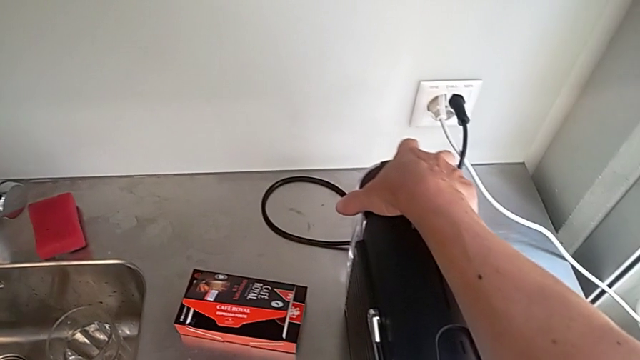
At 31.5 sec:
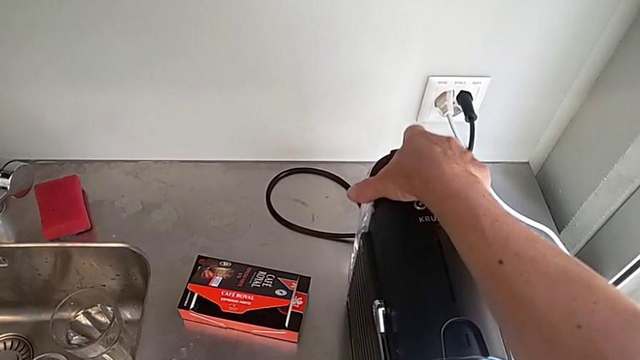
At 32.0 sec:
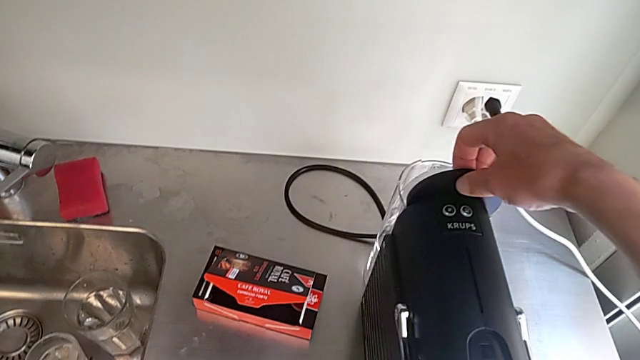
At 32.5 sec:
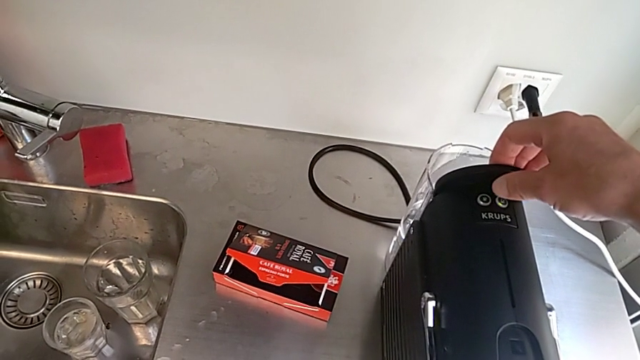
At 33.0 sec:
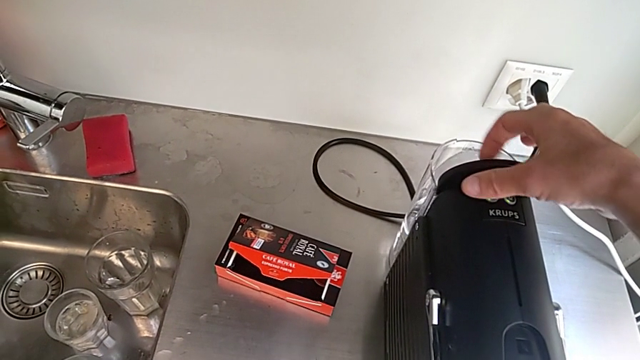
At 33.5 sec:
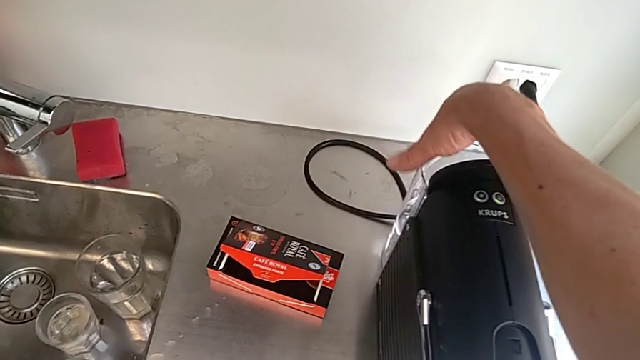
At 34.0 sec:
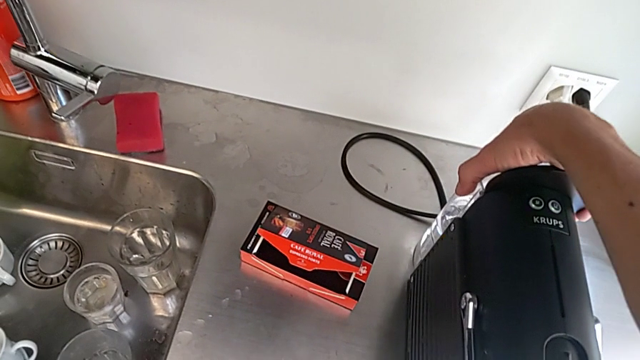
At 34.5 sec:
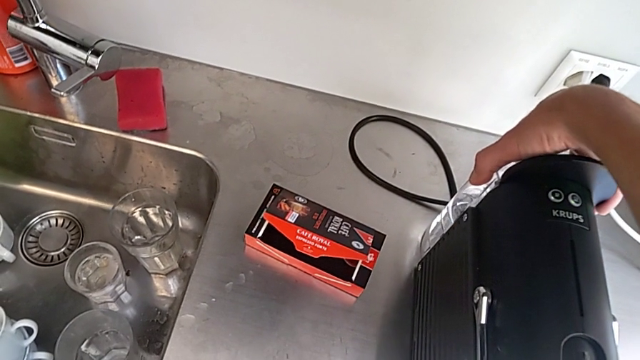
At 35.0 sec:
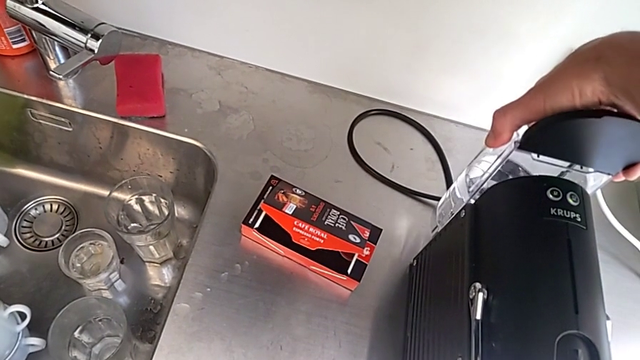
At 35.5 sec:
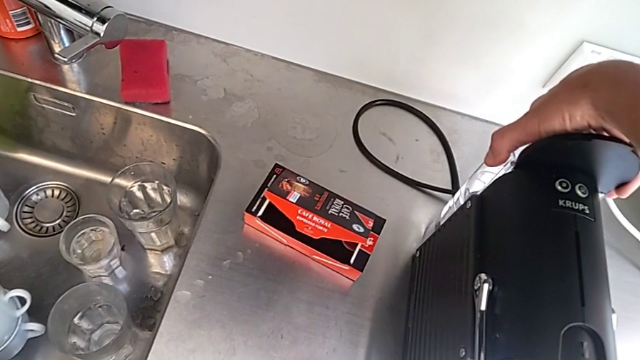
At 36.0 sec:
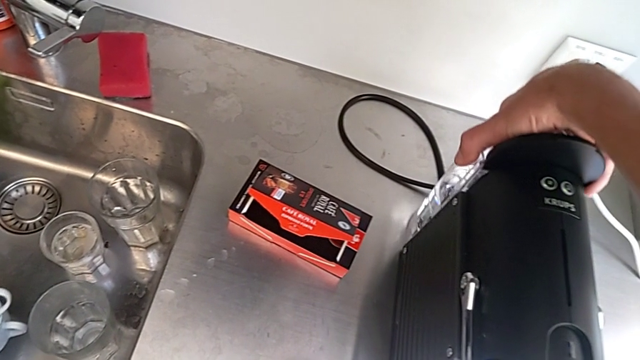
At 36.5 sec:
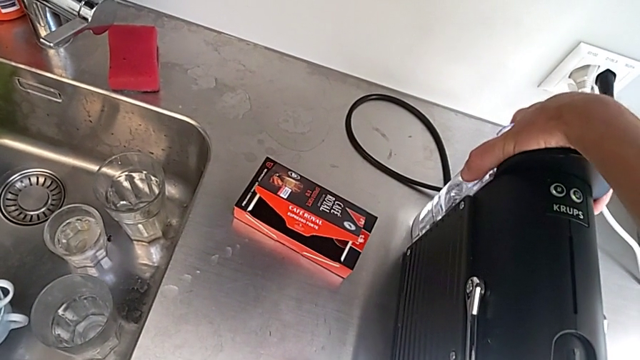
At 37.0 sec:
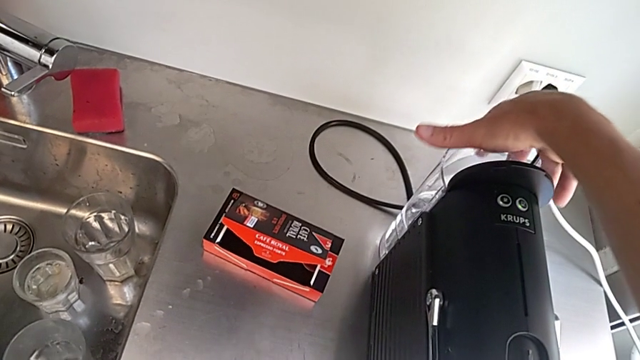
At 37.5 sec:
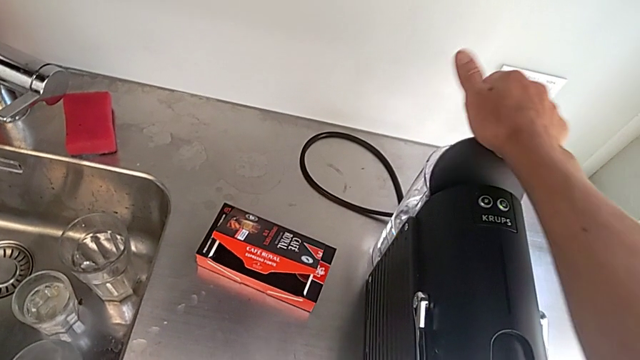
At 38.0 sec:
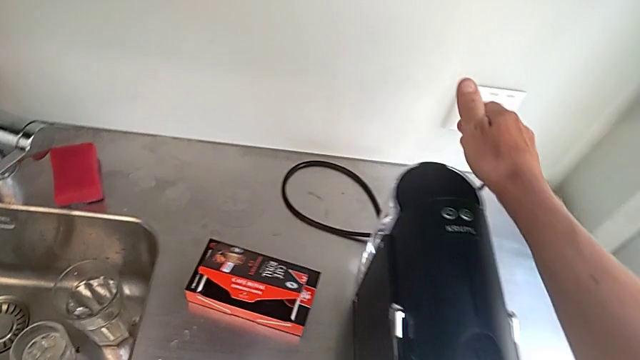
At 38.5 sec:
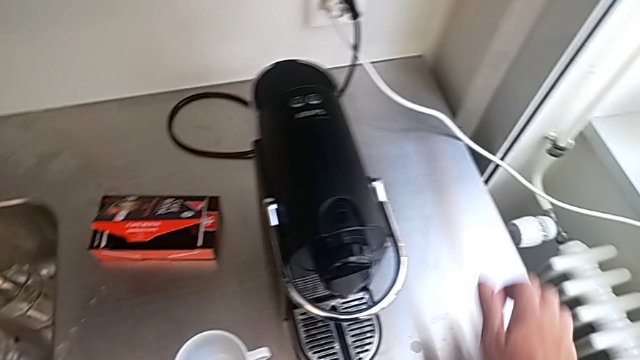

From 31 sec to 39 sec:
The camera wearer is adding water. They open the water container, lift it, insert it and close it, all with the right hand.

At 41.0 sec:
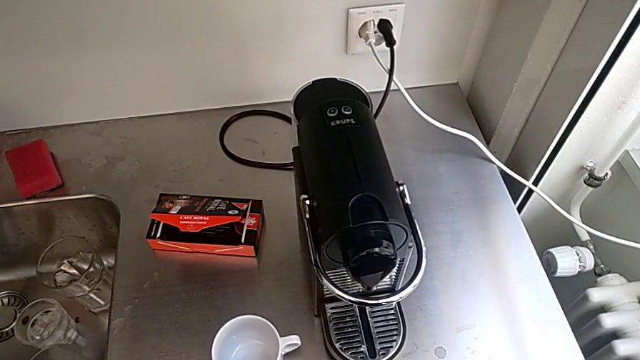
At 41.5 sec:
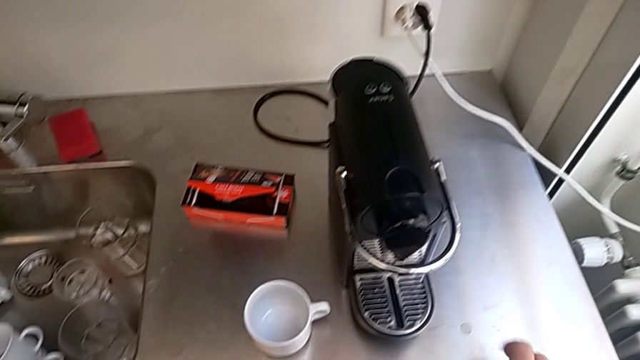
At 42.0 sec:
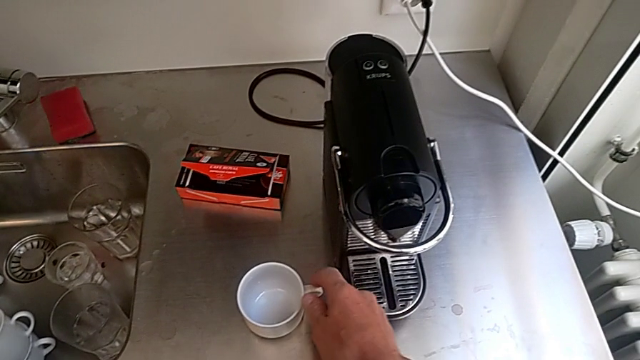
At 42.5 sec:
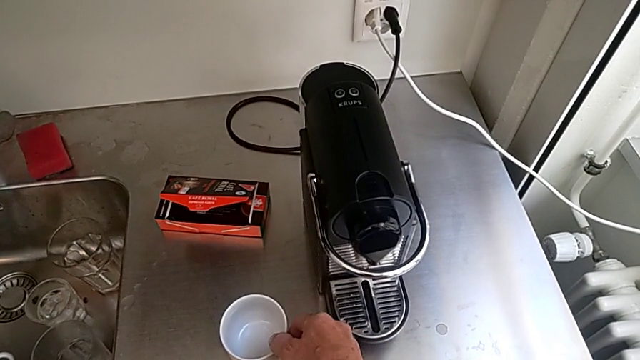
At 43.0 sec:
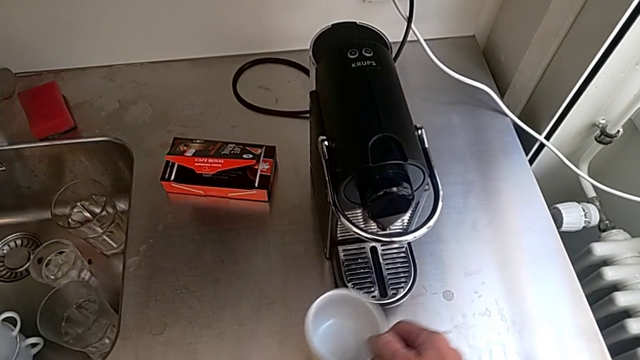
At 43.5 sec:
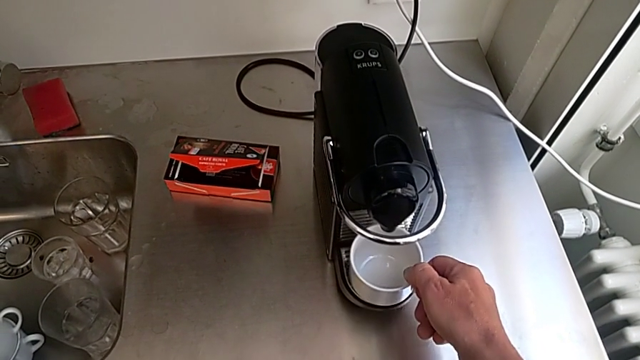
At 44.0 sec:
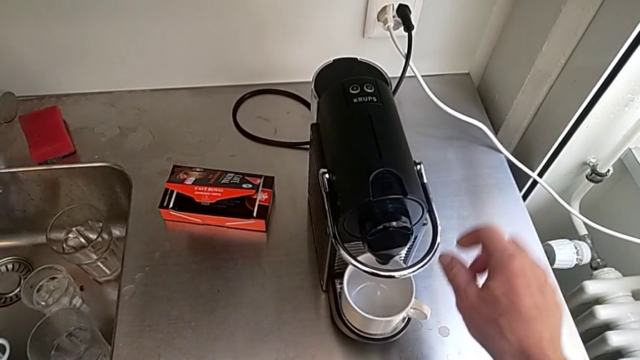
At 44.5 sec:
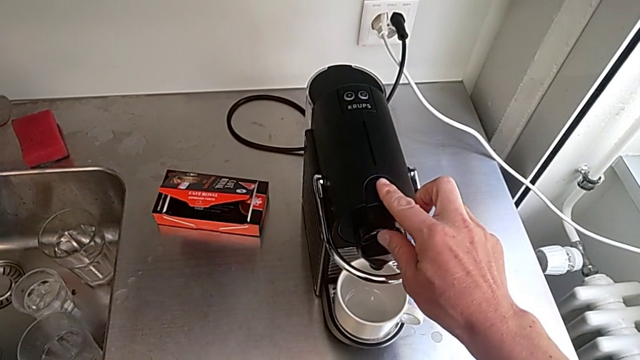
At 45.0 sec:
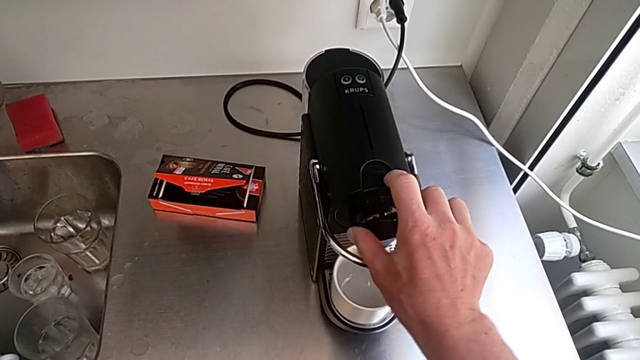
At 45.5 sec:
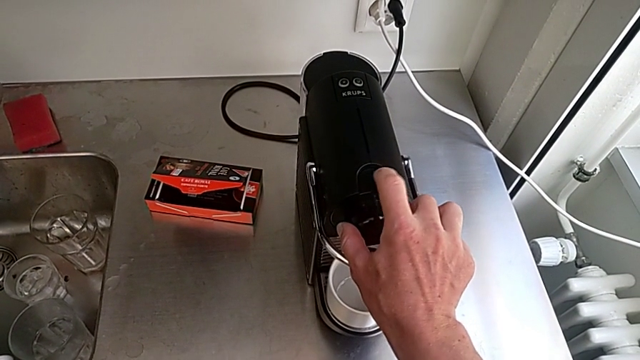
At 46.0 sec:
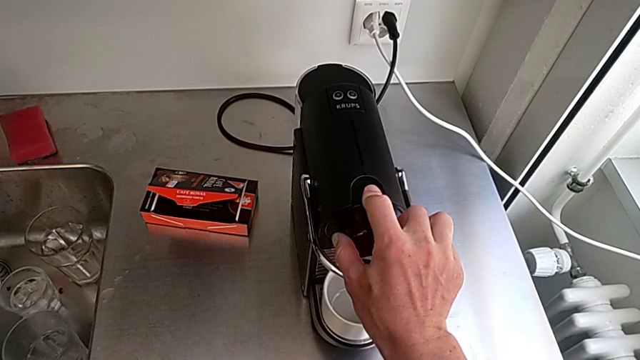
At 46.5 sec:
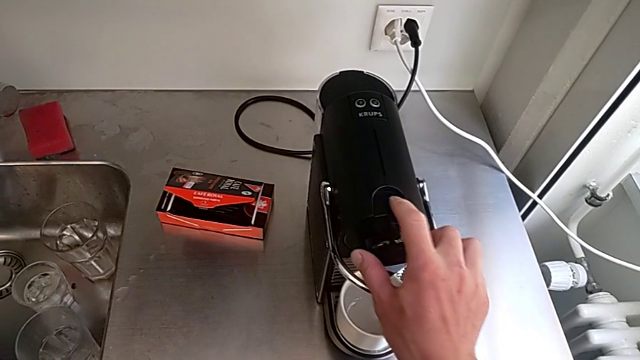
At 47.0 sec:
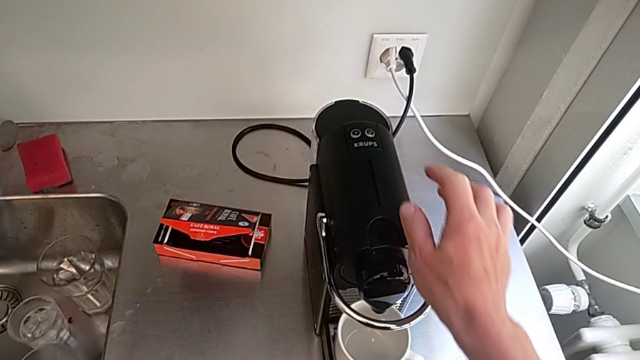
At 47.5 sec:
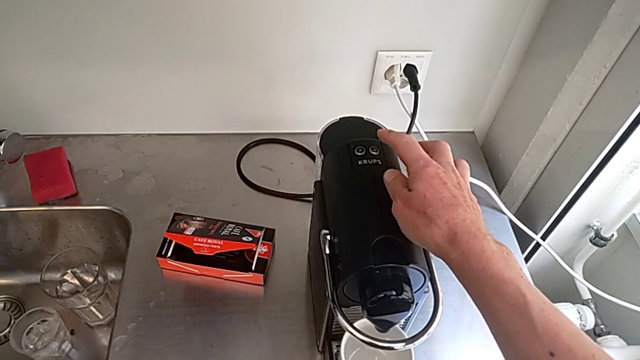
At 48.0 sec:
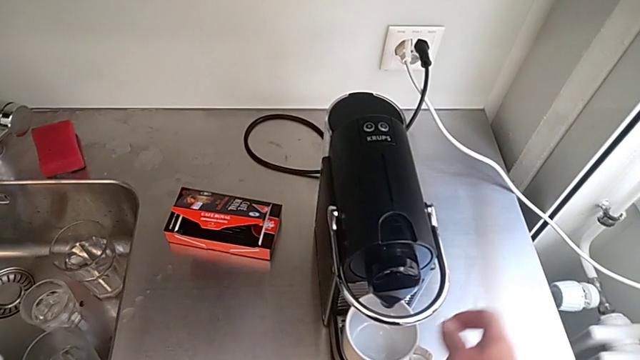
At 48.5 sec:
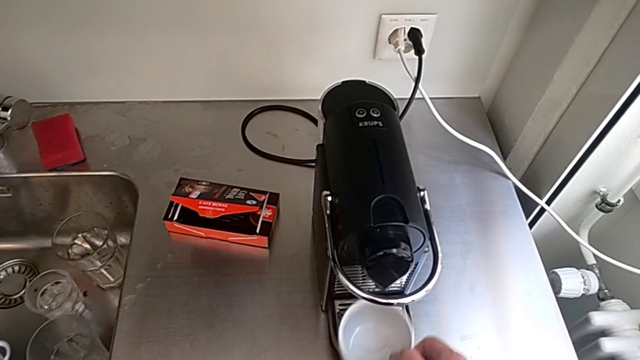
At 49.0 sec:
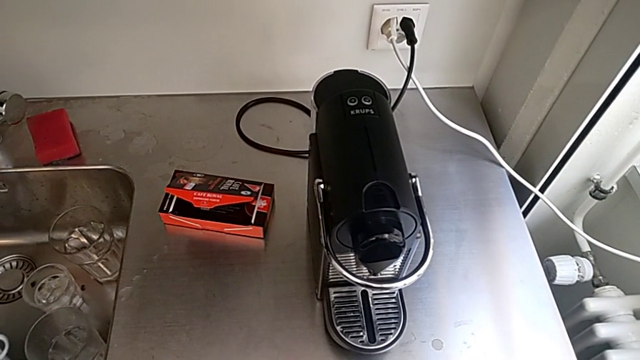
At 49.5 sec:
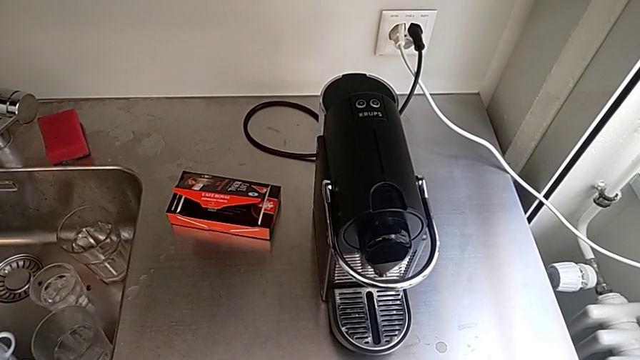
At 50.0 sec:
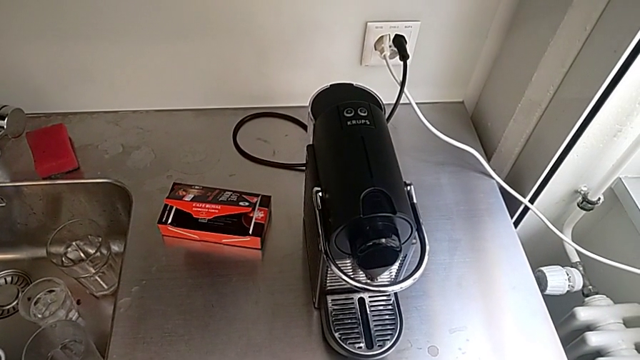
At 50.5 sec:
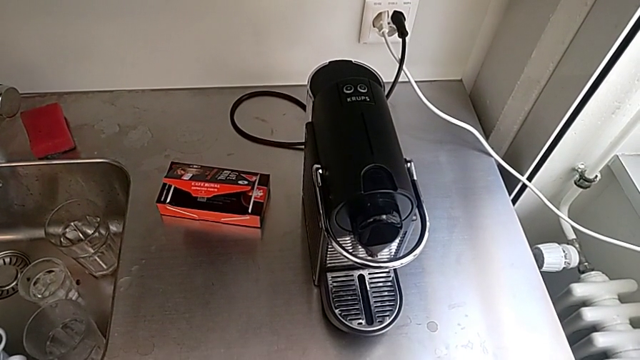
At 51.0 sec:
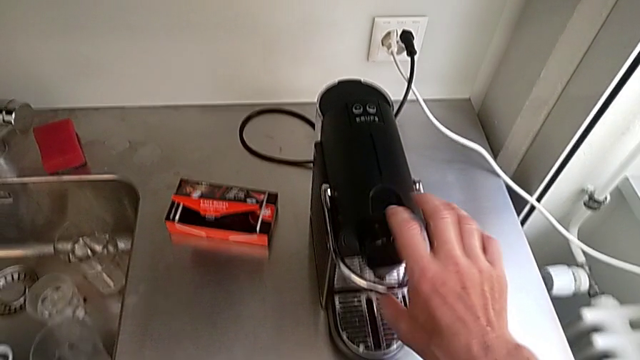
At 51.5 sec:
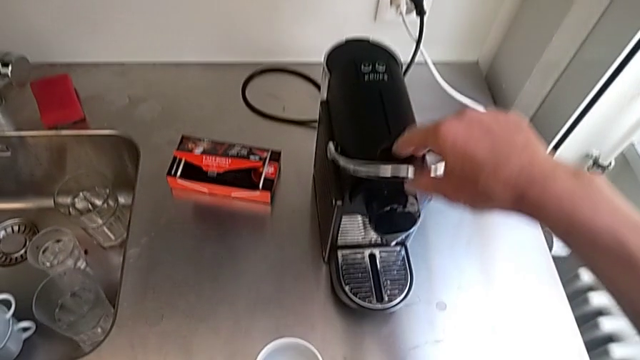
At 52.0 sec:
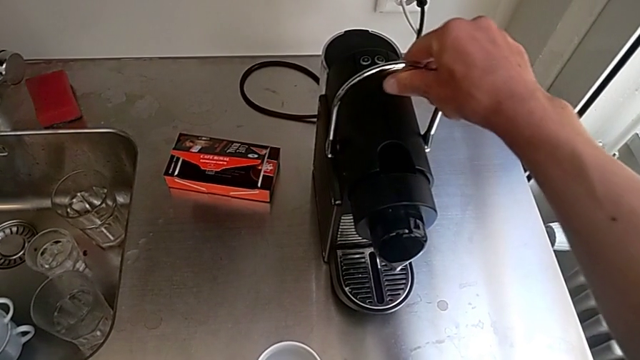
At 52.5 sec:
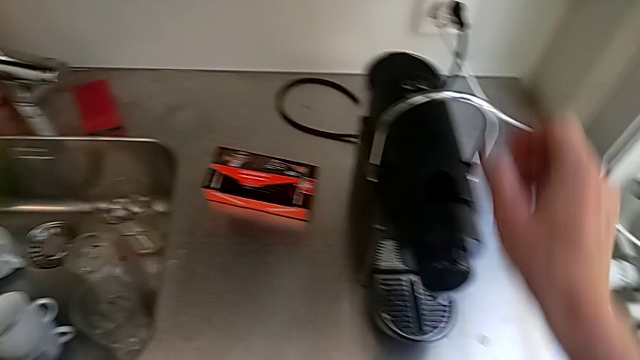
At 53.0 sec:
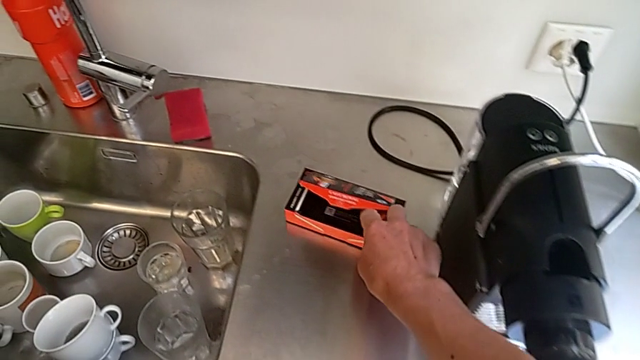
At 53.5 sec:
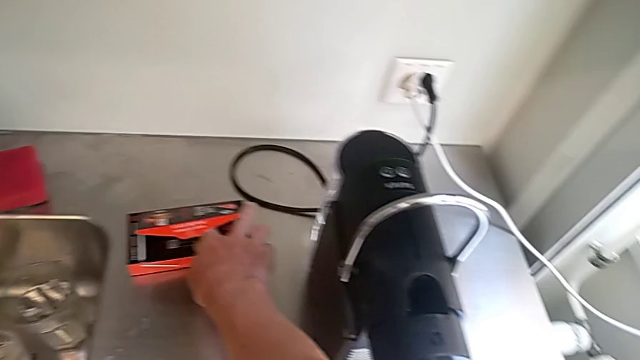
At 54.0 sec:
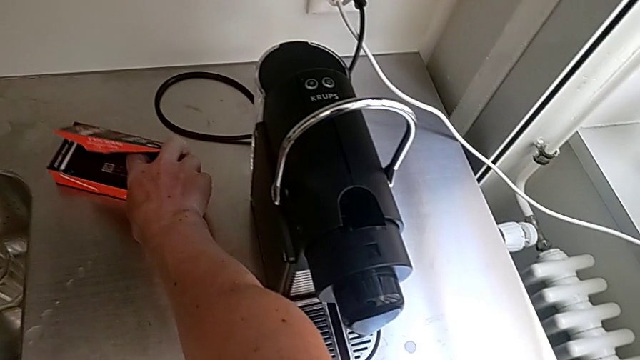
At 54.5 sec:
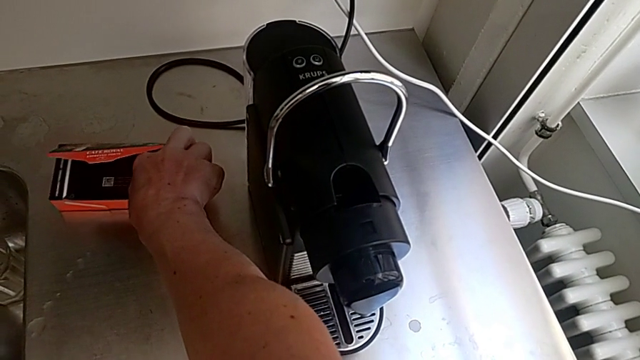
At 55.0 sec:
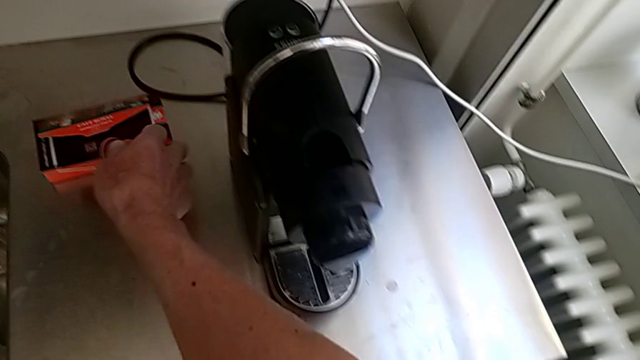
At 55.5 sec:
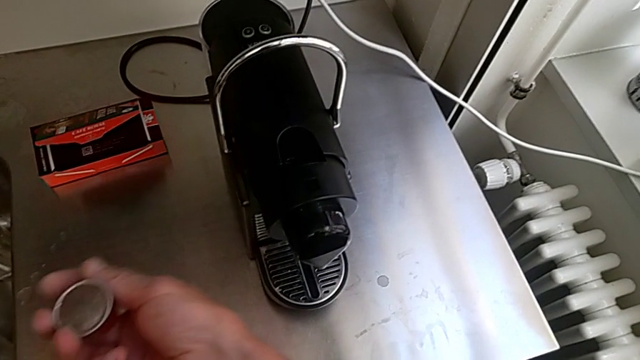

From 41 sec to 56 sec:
The camera wearer is making a cup of coffee. They approach the cup, grab it, place it, touch the capsule coffee machine, grab the cup, lift the lever, approach the new coffee capsule and grab it, all with the right hand.
